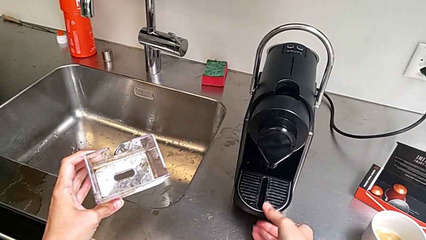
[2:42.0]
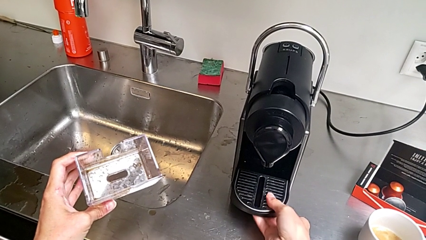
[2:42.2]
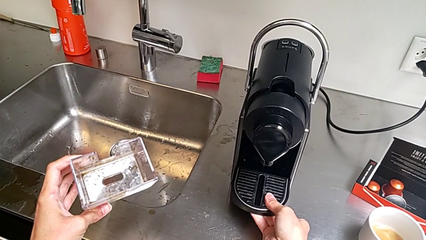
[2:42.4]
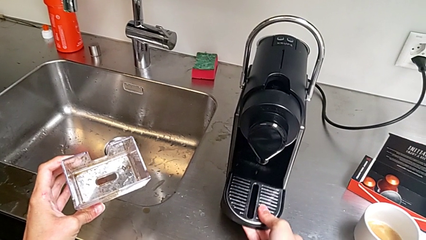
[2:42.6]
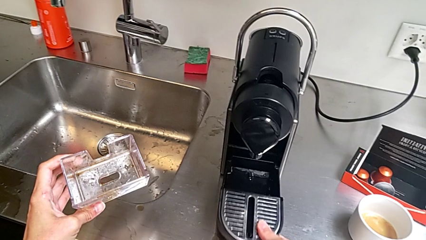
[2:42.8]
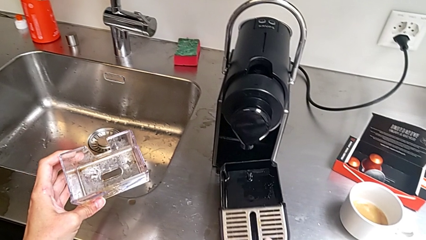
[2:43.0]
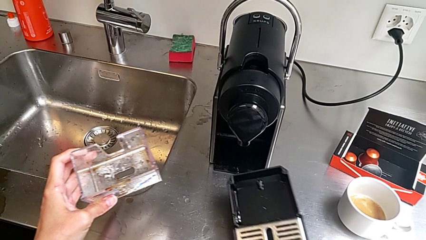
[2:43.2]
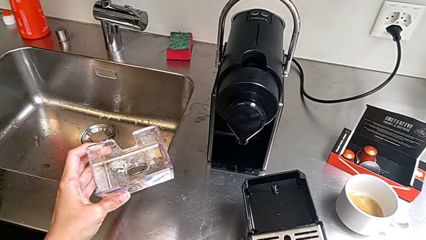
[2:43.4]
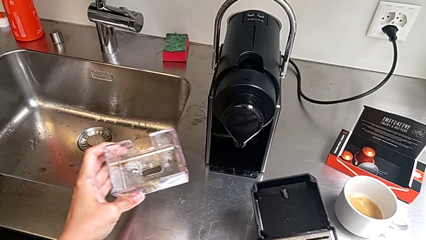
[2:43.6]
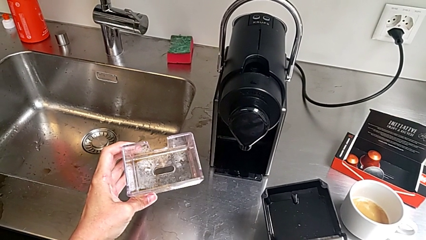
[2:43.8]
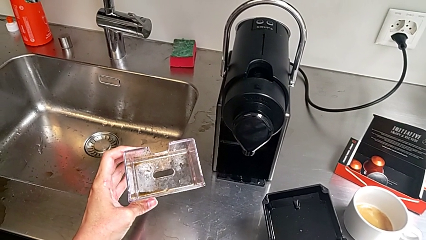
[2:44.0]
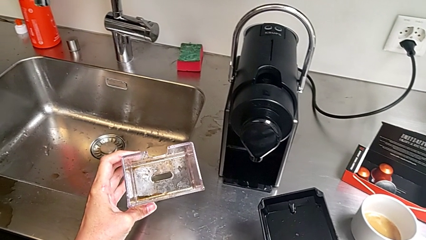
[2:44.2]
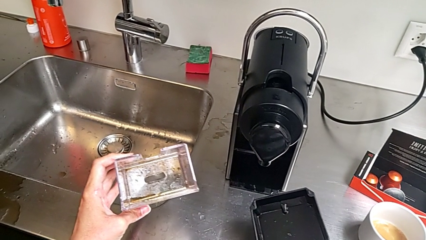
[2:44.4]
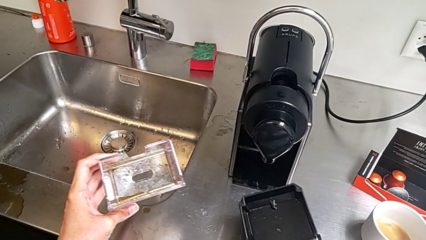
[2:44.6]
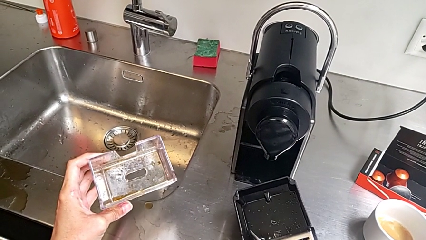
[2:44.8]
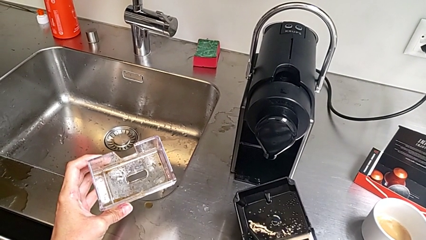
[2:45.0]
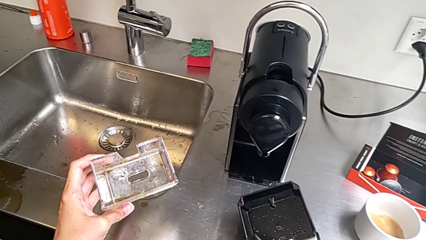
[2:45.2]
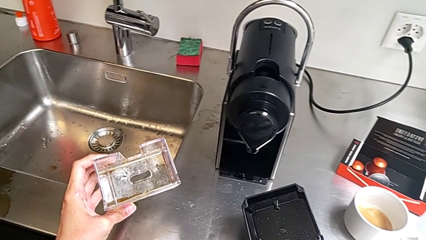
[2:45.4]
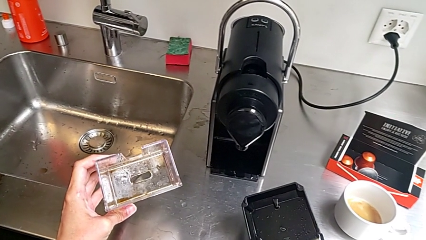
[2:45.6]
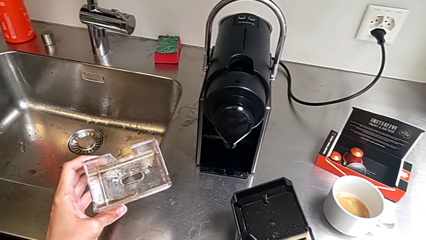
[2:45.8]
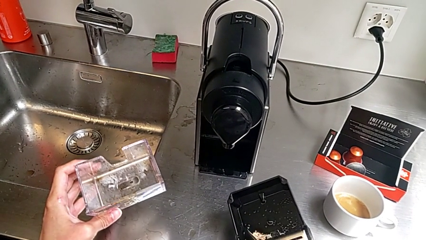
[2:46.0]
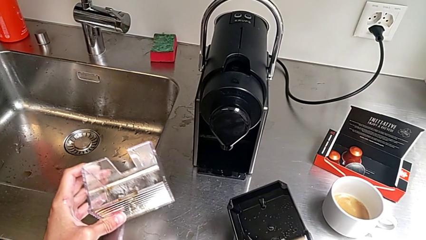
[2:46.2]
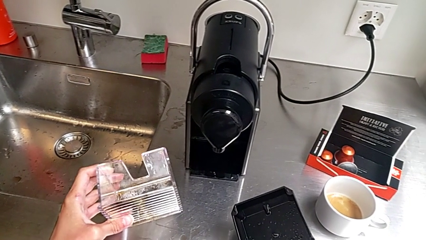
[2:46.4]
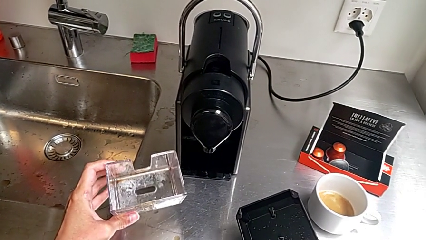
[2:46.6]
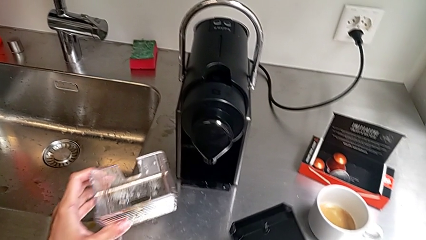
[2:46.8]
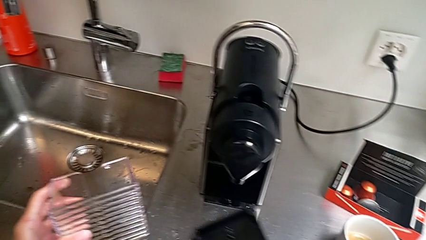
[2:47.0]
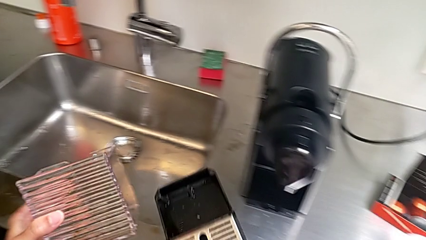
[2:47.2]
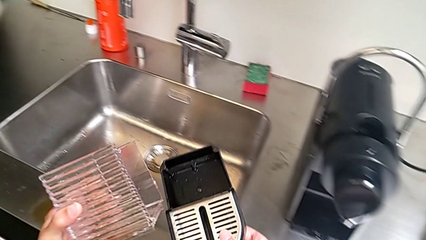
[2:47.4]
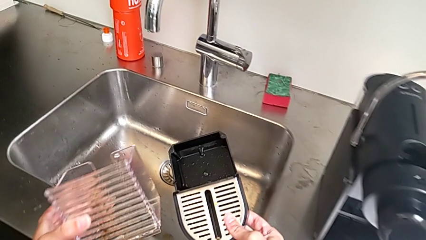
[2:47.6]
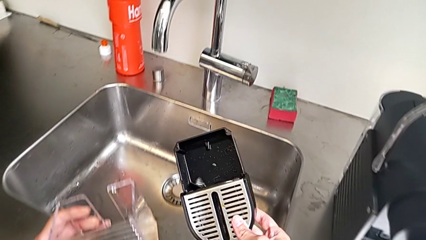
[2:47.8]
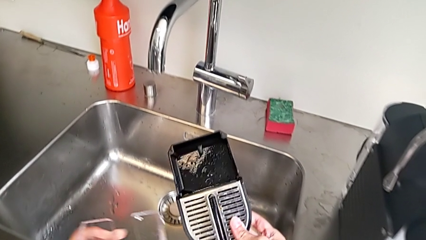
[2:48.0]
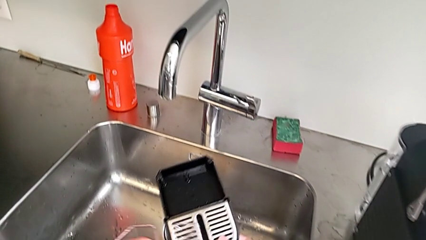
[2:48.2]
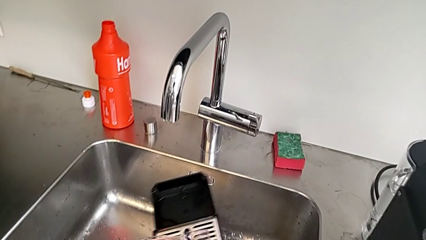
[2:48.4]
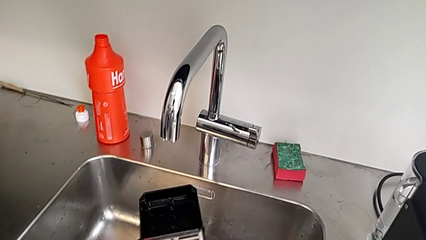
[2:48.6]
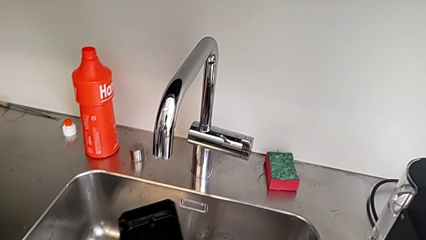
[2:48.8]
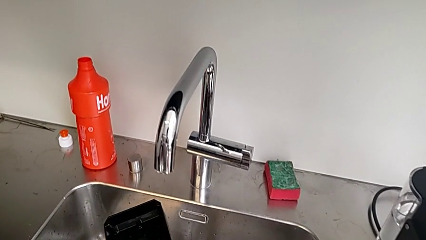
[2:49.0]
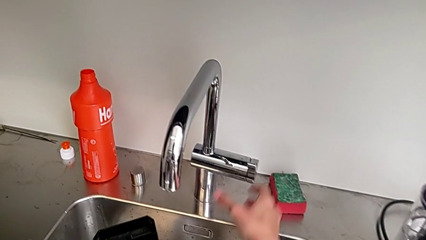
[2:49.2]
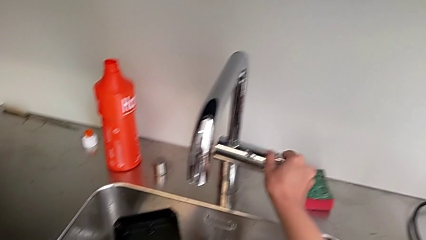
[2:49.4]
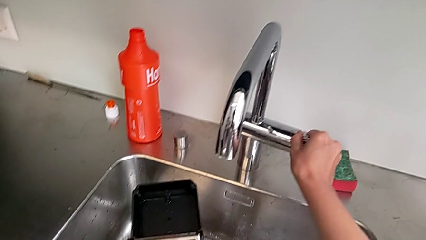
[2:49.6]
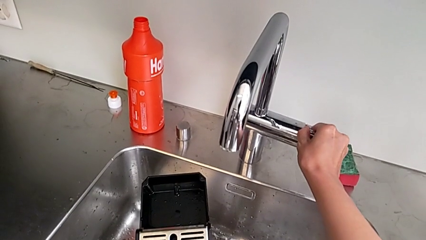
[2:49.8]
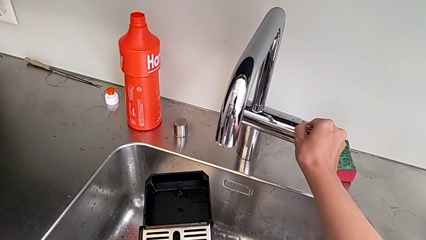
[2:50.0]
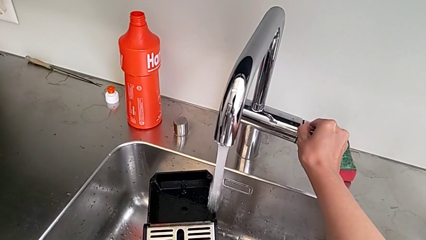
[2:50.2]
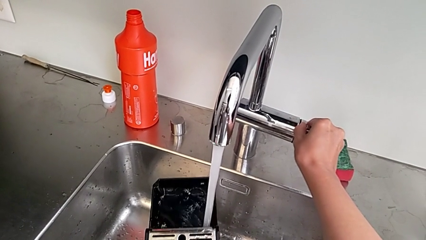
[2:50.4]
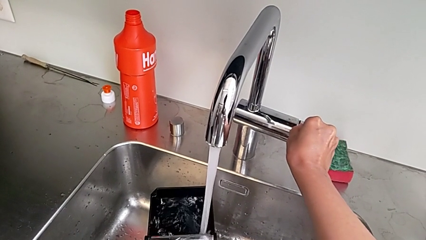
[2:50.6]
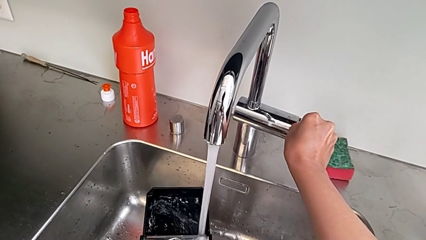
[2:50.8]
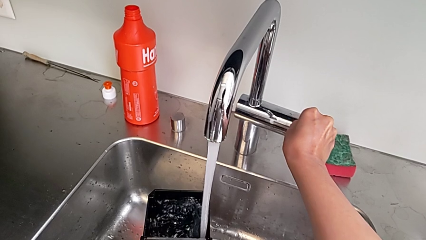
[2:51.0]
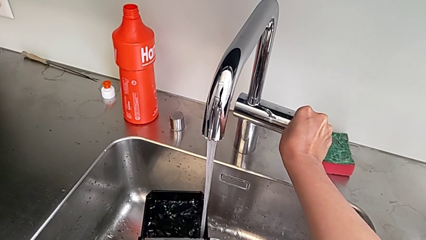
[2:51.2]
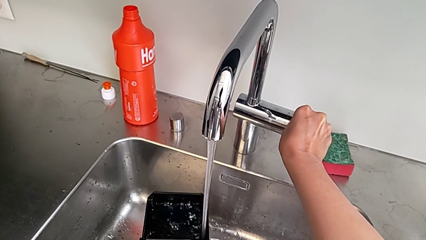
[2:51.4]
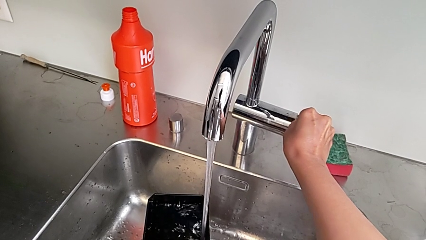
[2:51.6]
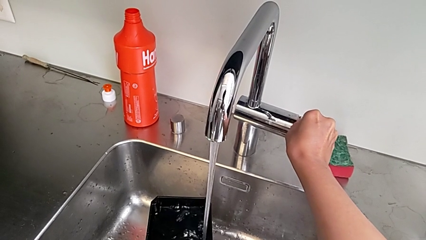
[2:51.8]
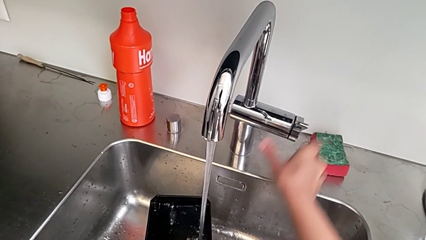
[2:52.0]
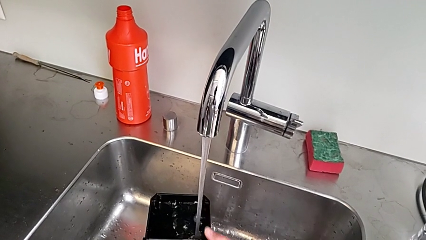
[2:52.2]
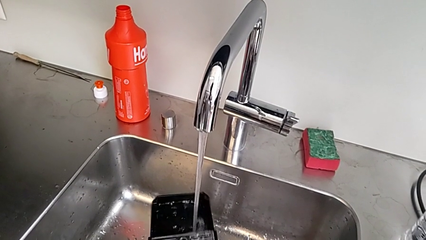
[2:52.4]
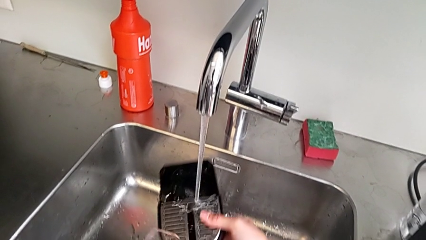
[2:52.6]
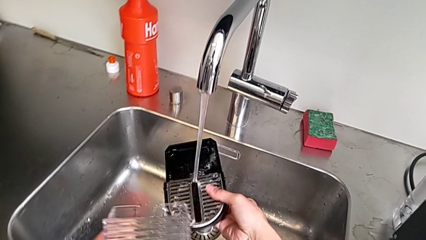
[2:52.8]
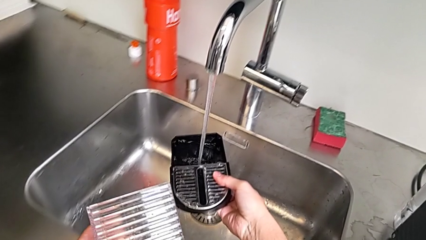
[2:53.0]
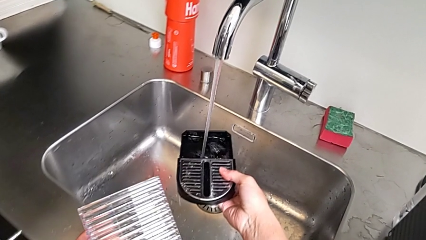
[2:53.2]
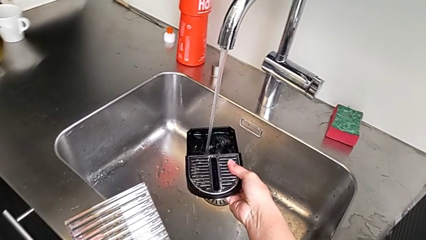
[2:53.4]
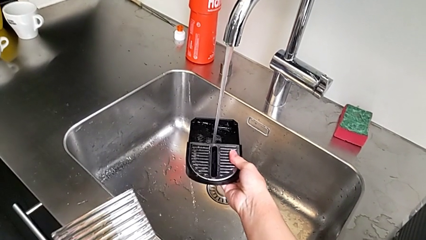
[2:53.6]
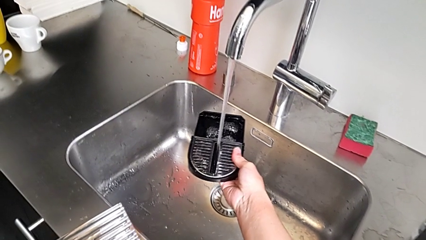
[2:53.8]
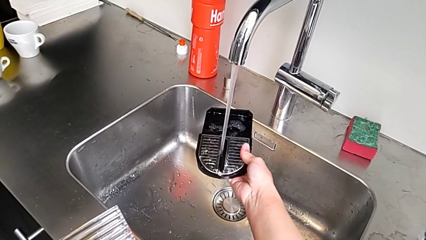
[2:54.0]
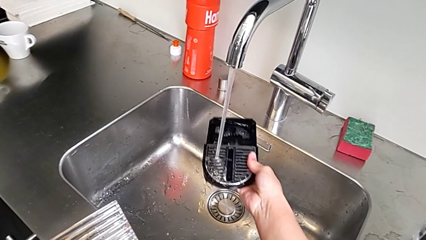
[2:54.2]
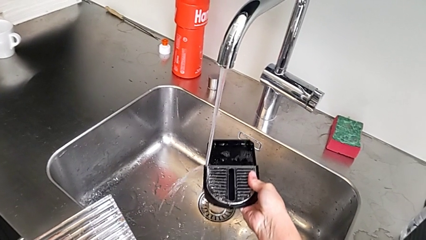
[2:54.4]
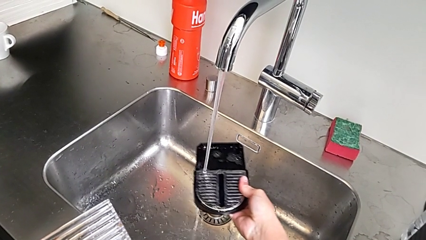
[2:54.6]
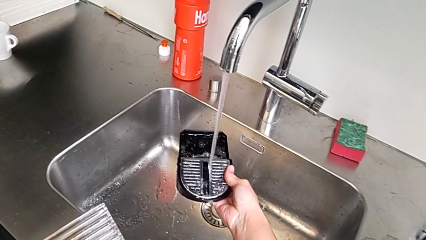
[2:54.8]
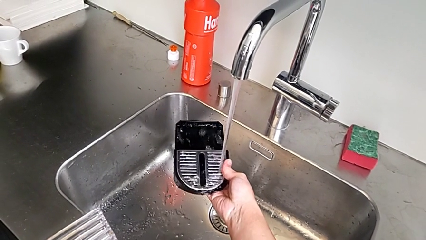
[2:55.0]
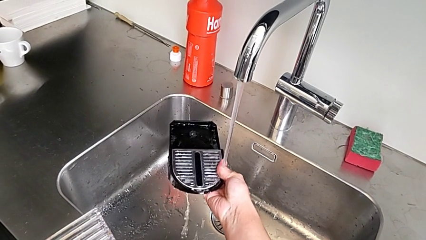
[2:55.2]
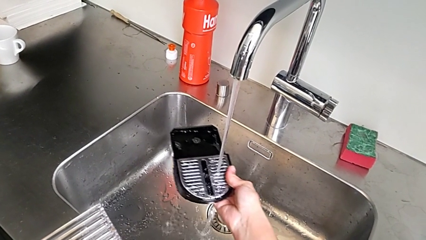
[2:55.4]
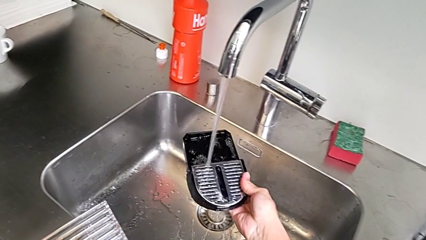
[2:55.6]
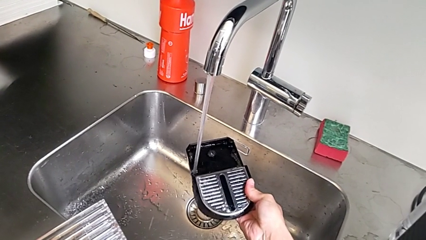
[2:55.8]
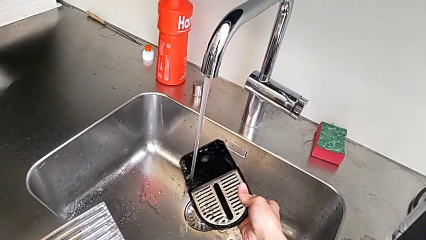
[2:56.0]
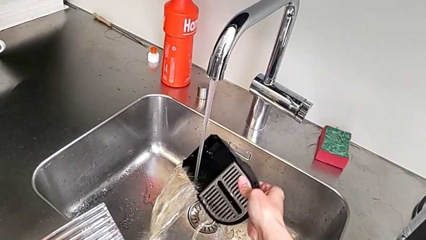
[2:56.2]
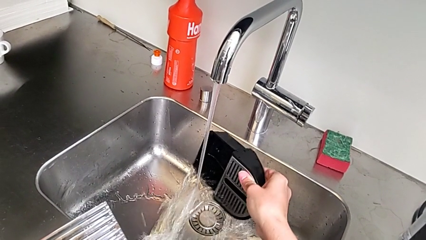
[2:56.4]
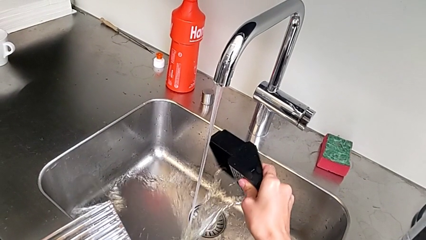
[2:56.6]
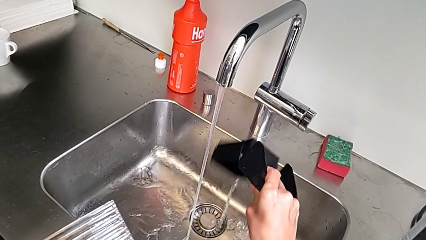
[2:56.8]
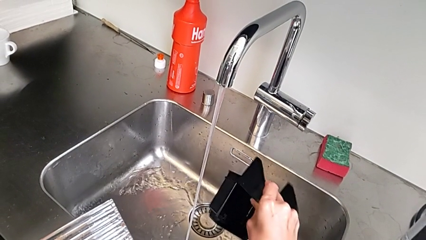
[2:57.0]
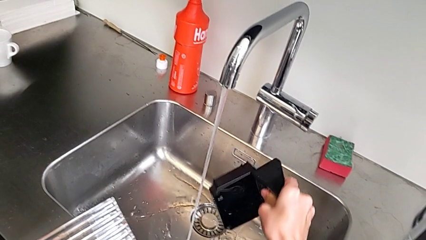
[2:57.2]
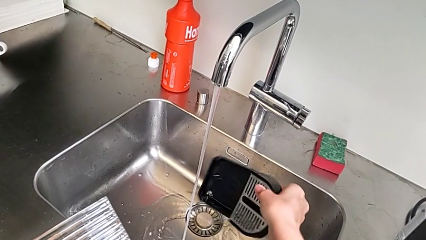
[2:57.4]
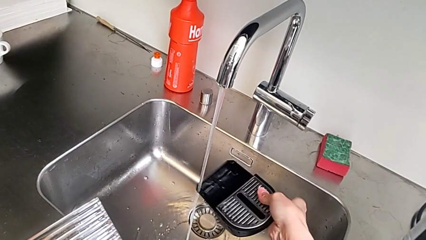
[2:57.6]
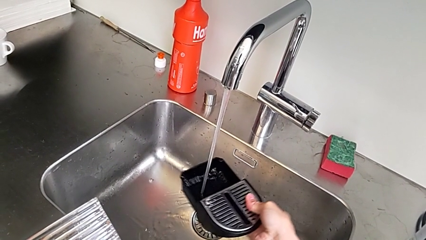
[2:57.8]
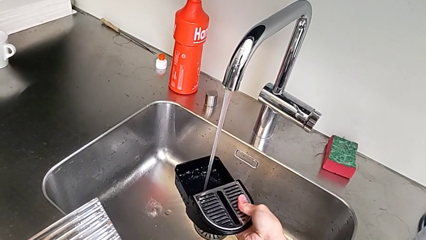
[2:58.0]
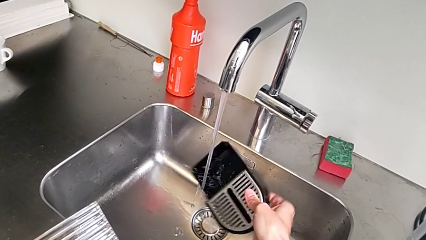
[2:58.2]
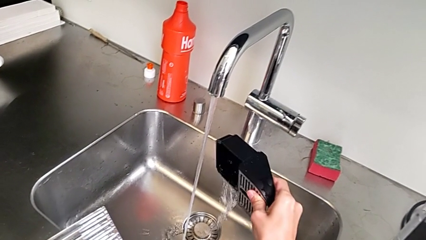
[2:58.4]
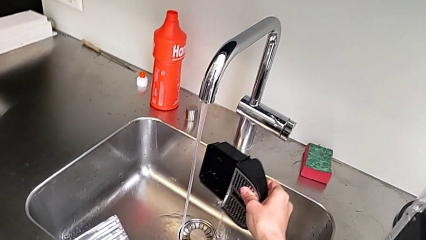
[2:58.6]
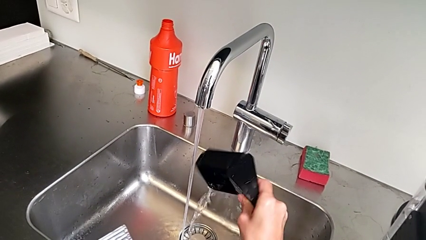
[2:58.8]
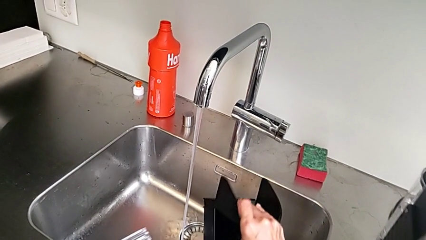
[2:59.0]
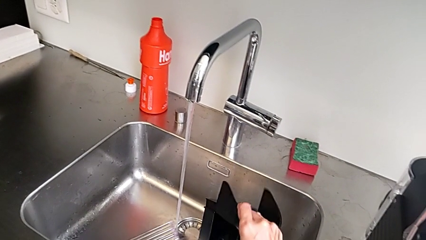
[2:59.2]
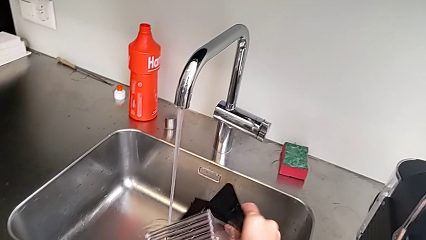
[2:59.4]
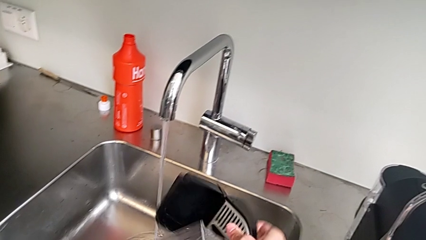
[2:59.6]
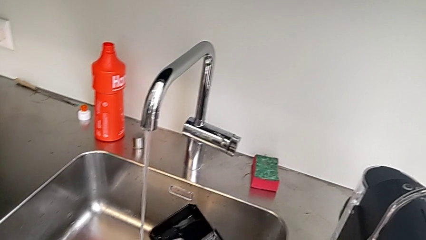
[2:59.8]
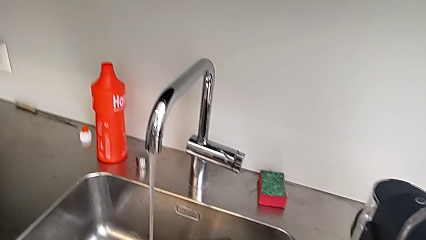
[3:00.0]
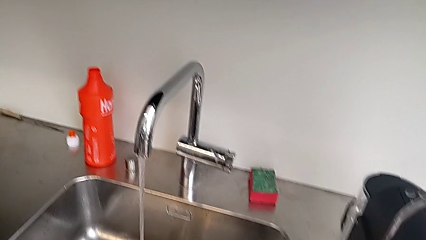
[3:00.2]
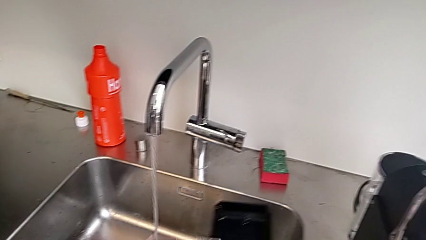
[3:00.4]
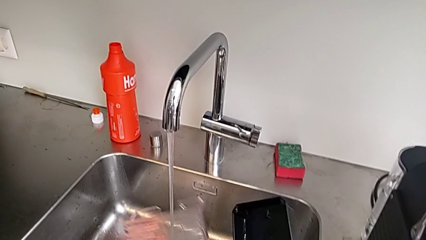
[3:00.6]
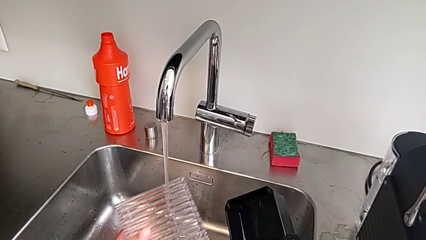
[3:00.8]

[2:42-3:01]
The camera wearer is emptying the drip tray. They withdraw the drip tray, lift it, hold it and open the faucet, all with the right hand. They clean the bottom drip tray with the left hand and begin to pour the water with the right hand.
